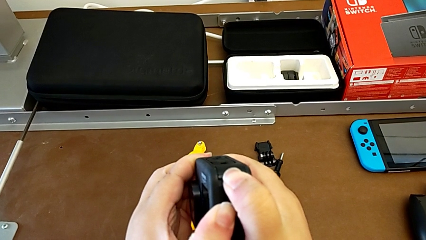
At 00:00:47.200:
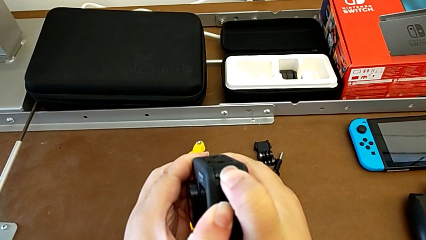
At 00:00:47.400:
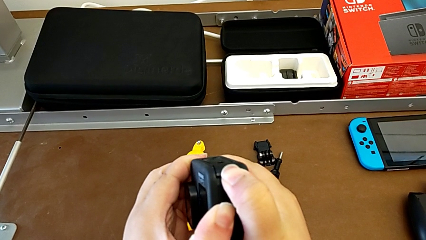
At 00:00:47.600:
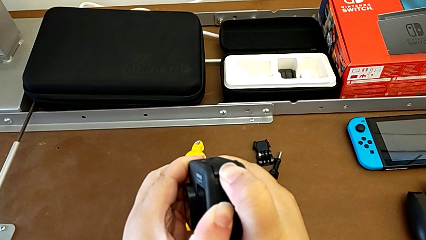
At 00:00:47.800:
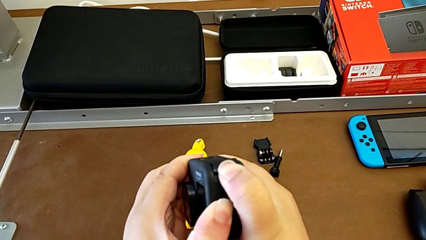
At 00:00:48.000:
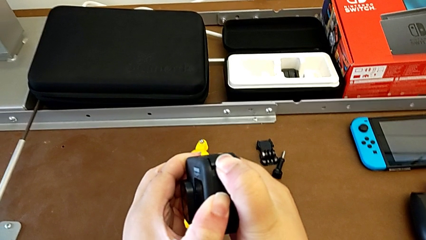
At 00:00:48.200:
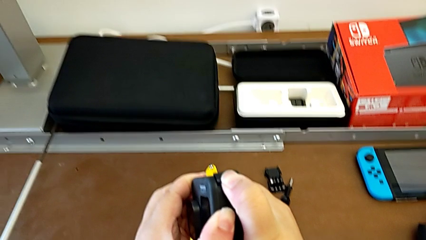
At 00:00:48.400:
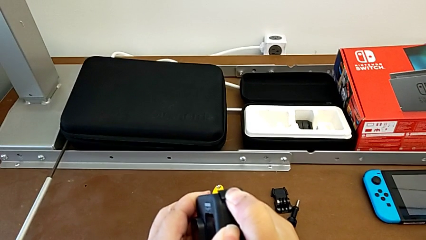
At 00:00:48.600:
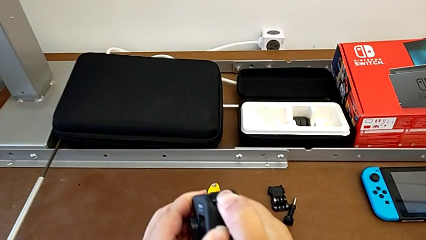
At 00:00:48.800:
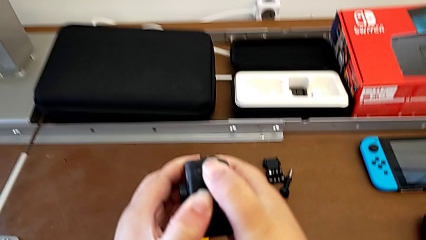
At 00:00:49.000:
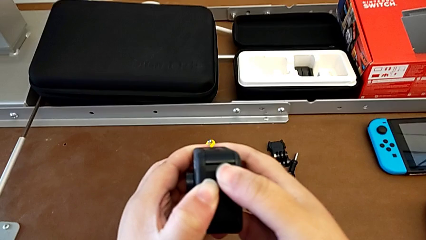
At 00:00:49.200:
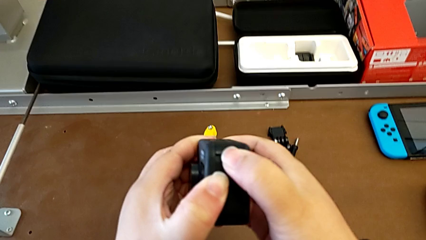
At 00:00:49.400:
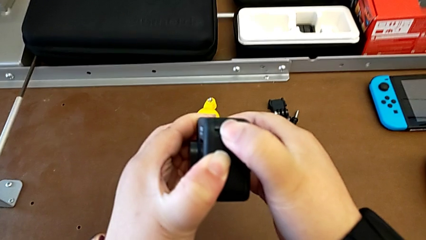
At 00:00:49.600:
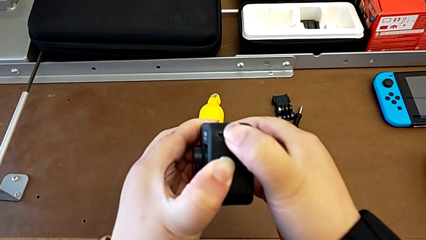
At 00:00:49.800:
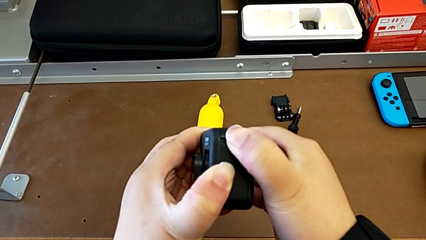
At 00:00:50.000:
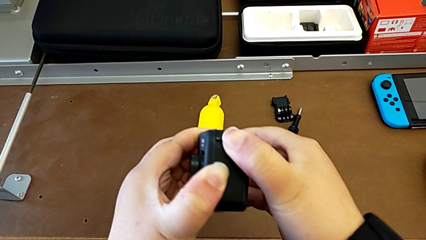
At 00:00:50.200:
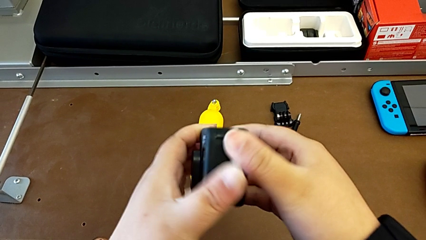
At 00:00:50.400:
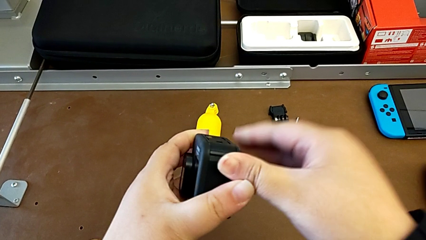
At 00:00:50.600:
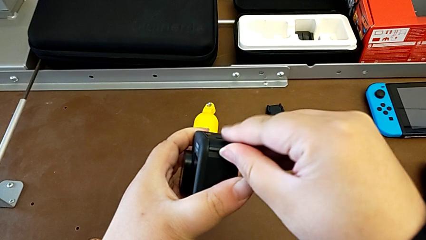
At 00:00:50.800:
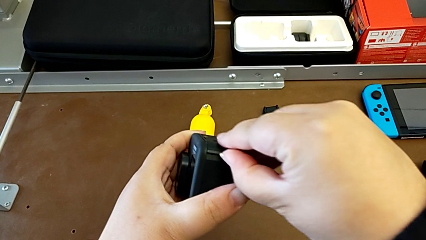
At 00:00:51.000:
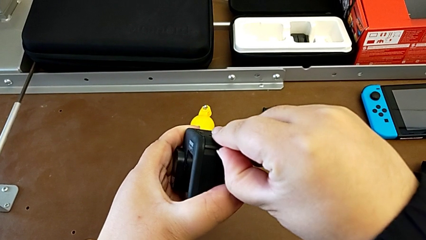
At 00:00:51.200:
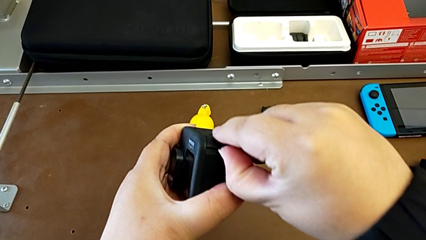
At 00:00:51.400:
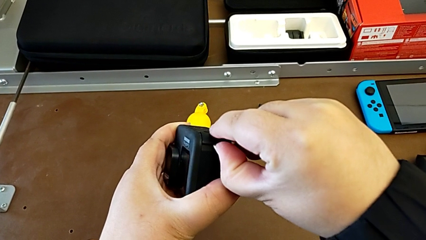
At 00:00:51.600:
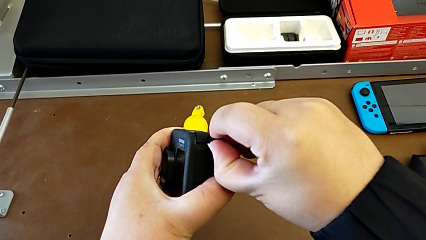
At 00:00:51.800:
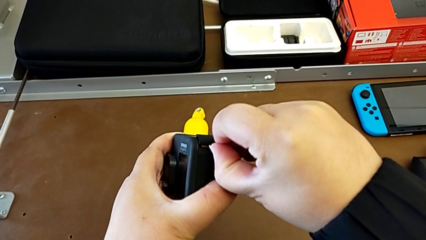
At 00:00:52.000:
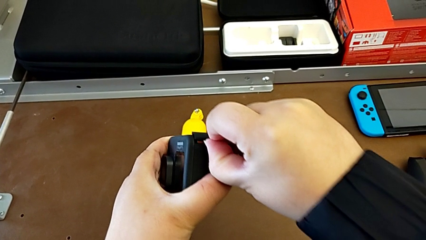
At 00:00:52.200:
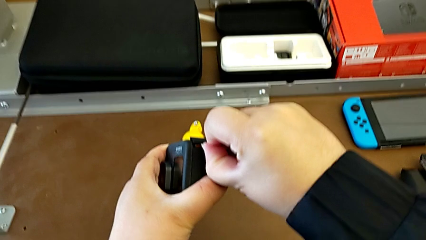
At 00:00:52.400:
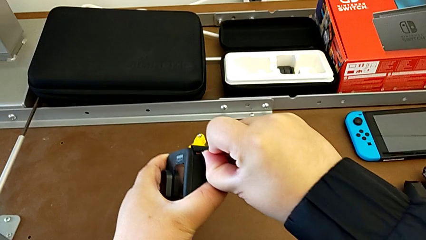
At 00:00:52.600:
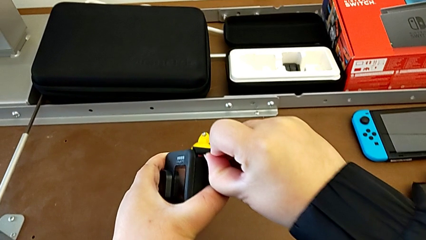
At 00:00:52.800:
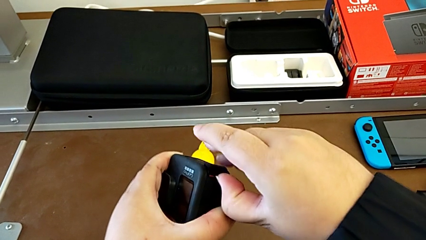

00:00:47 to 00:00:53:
The camera wearer is opening the battery door of the GoPro. They keep pulling the battery door.

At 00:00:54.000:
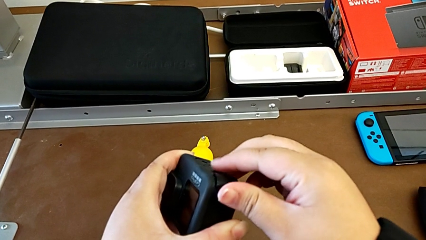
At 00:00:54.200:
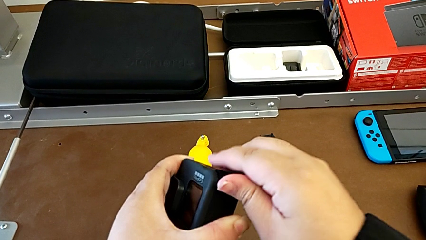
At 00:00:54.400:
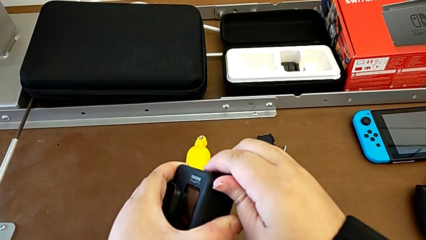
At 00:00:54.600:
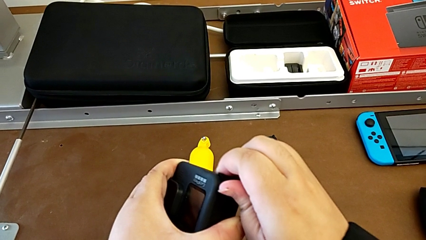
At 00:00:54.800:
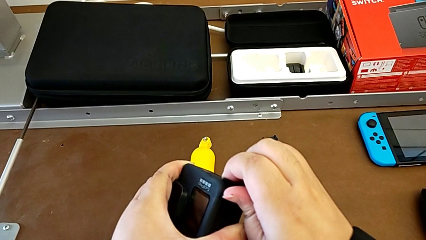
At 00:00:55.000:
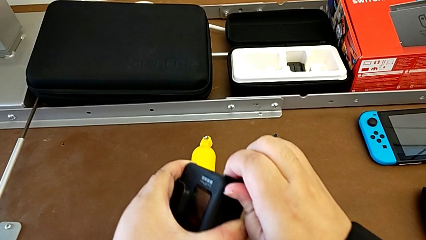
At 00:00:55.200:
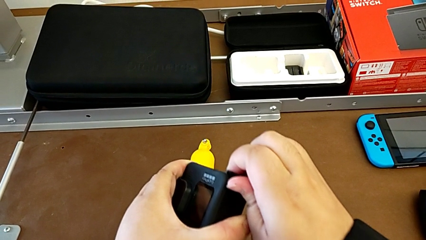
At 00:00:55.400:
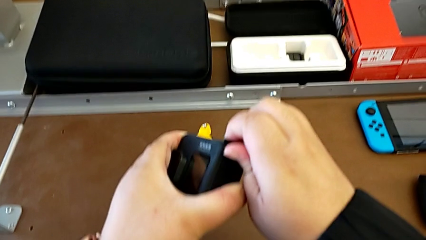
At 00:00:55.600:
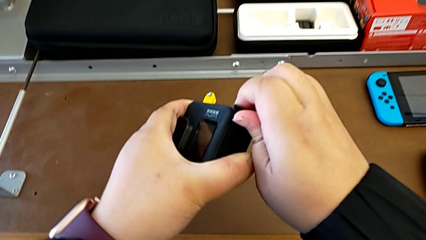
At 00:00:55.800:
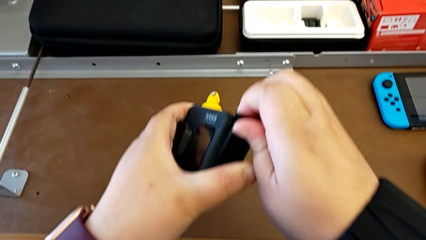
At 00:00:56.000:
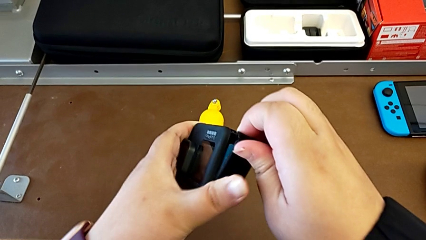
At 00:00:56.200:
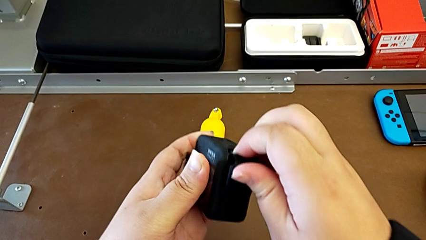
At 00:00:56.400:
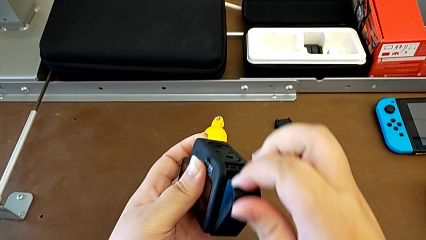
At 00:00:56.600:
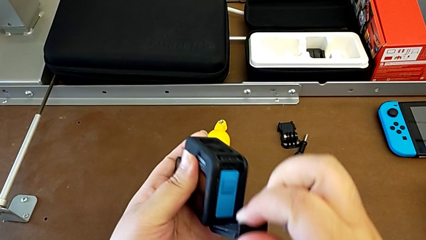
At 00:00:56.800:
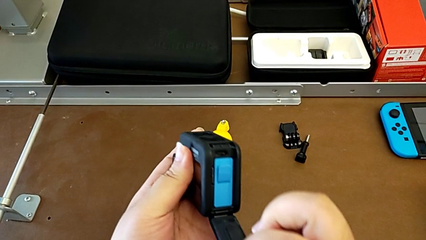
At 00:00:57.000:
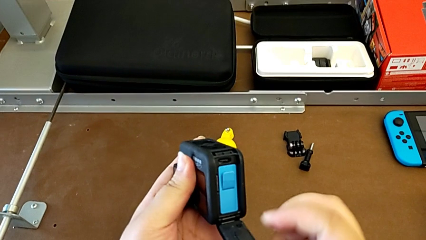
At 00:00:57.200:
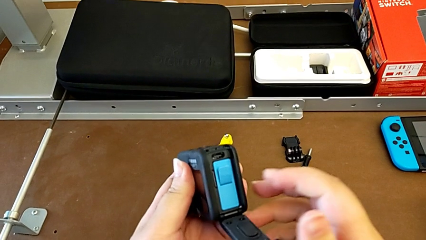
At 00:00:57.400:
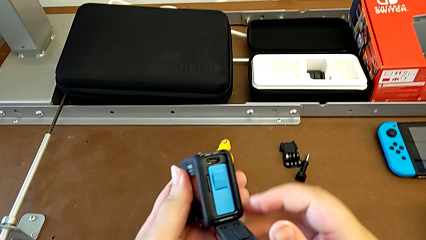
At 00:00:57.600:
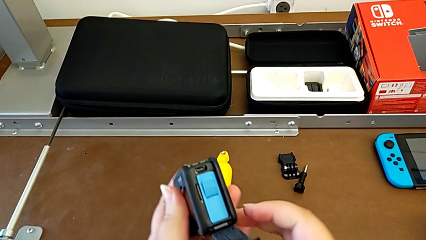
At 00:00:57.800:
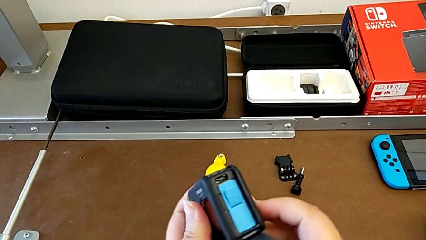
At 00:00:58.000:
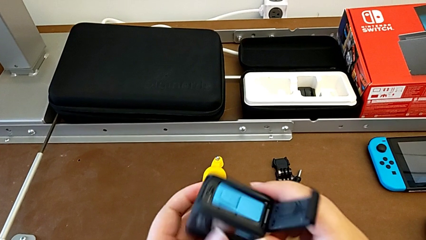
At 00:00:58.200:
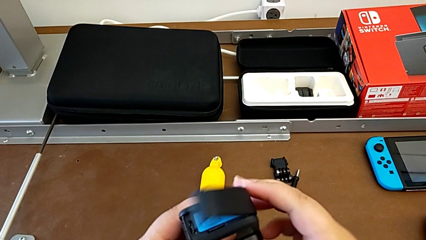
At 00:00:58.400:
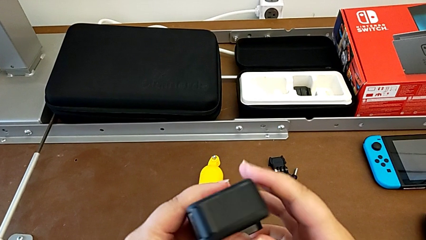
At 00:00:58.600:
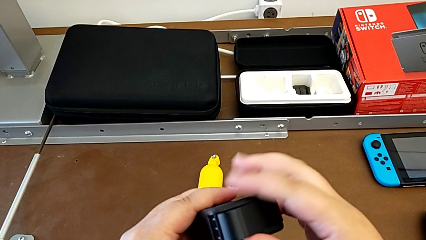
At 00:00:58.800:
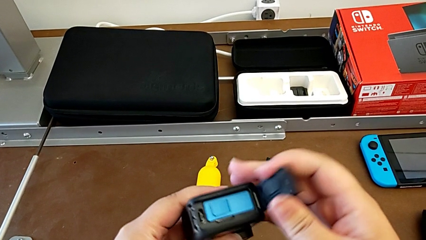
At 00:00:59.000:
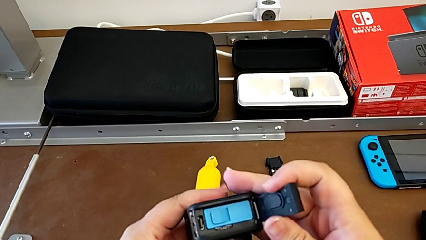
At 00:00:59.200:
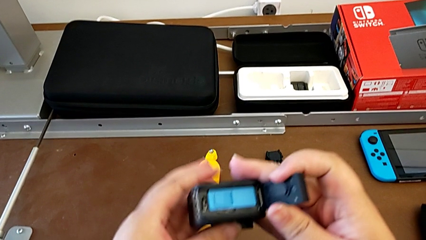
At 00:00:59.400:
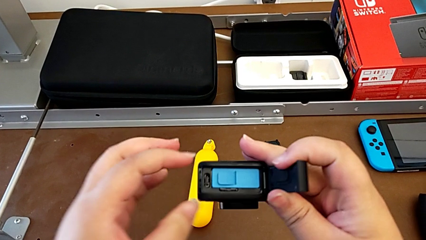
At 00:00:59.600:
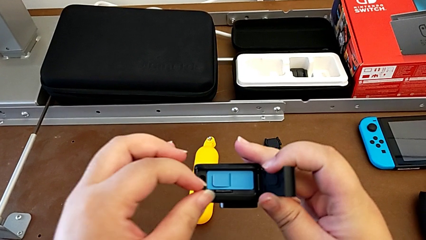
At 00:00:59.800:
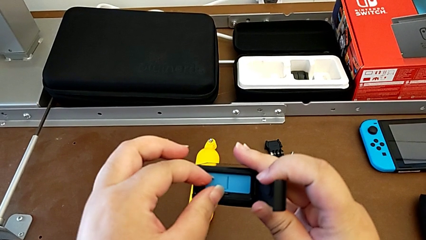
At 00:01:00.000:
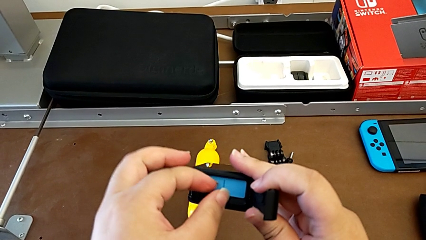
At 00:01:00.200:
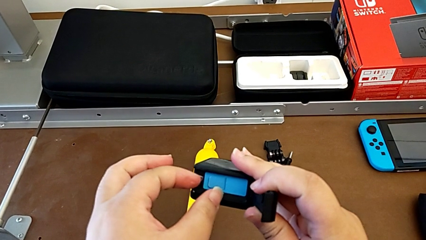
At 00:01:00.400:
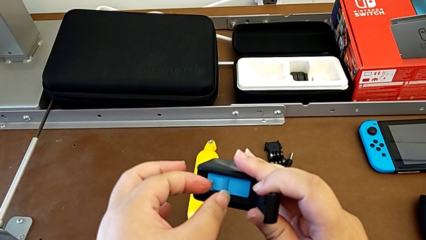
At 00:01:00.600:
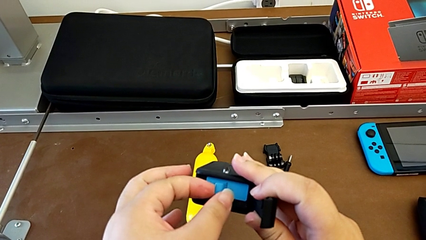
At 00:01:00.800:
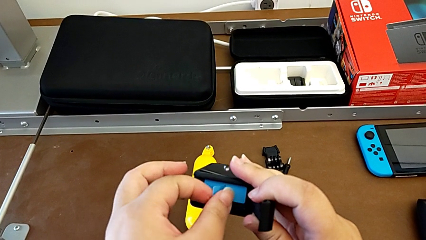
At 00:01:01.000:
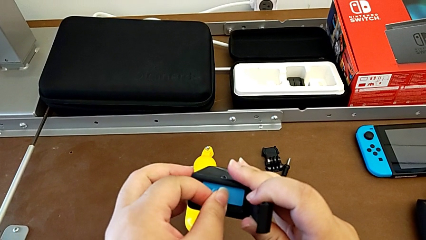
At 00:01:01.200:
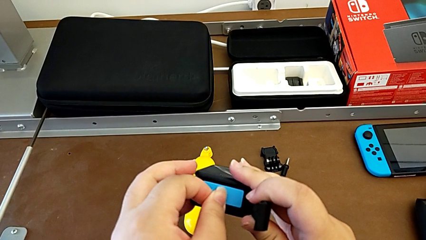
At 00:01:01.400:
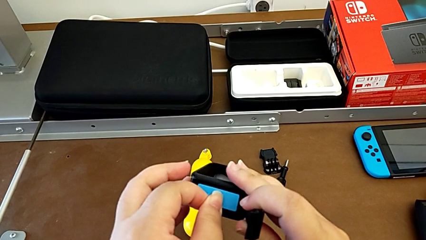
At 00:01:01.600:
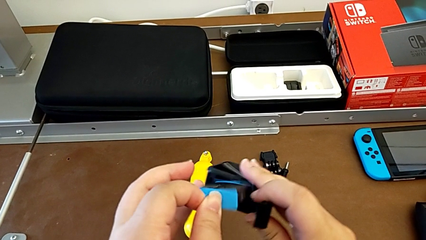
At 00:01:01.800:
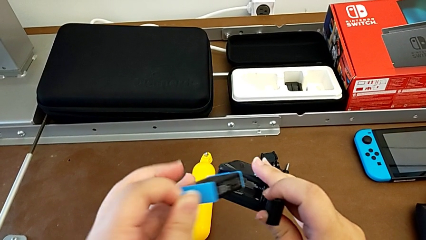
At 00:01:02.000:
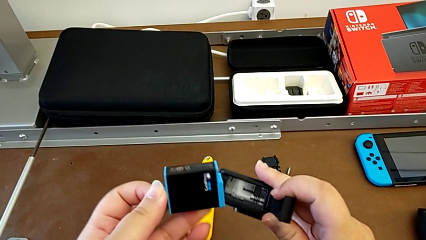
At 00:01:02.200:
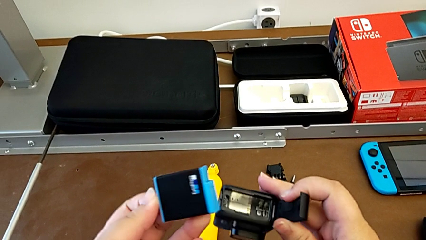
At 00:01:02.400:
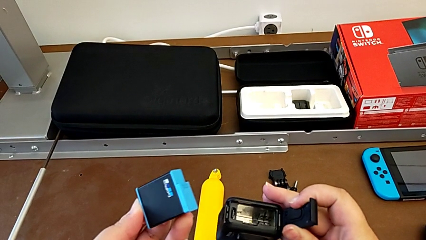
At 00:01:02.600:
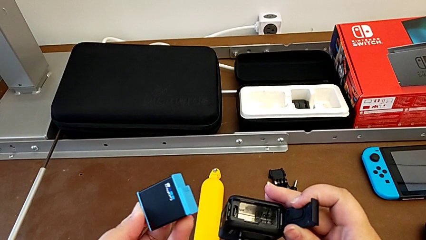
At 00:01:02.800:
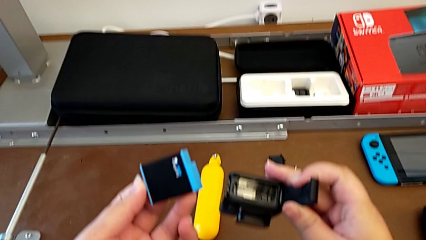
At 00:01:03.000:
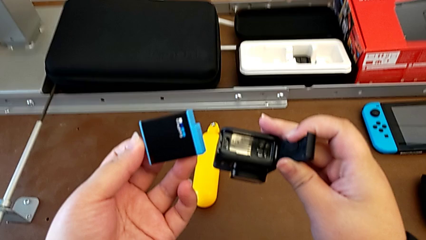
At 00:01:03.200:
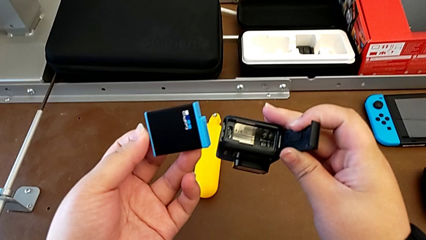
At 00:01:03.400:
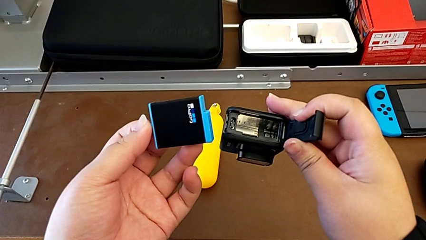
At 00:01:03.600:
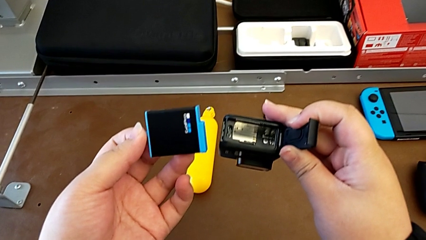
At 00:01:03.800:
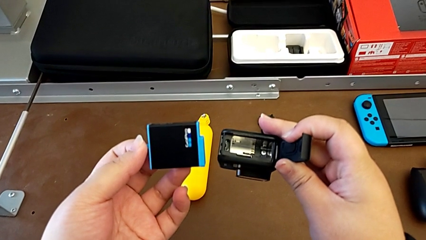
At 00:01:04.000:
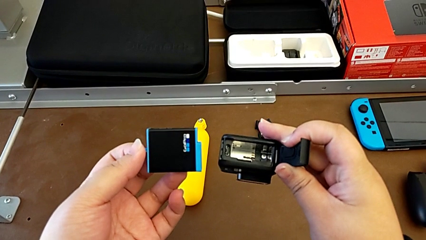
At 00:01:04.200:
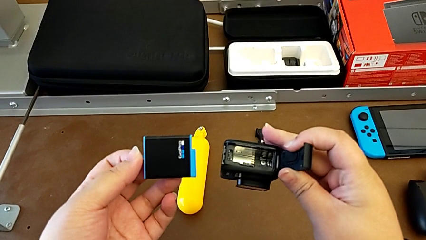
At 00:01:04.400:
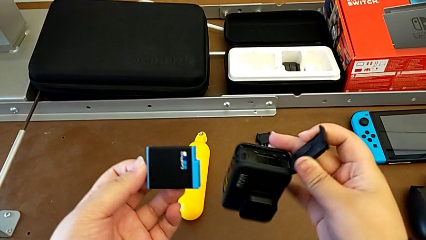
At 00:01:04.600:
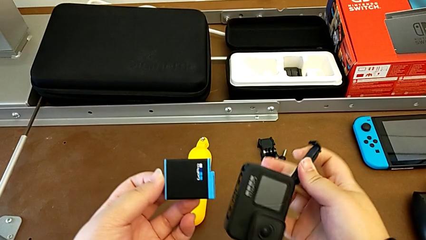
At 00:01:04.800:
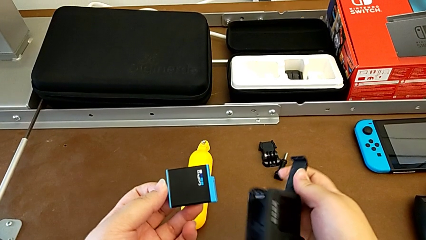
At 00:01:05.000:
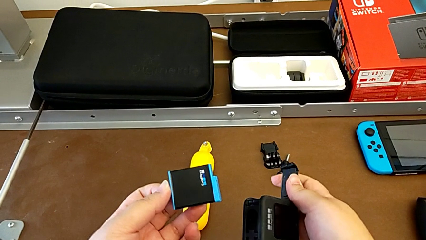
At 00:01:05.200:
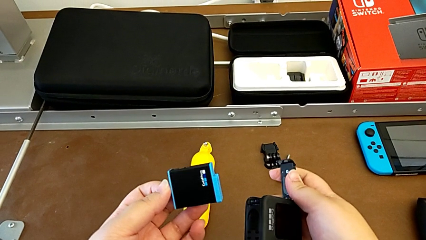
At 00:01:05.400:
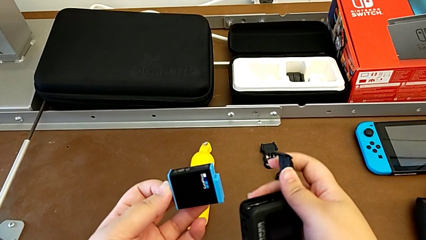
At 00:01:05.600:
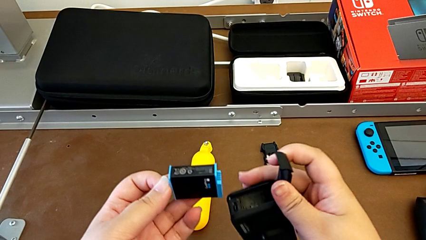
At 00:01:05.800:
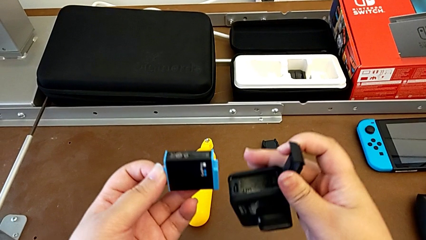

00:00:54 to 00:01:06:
The camera wearer is changing the battery for the GoPro. They open the battery door, withdraw the battery and begin to place it.
